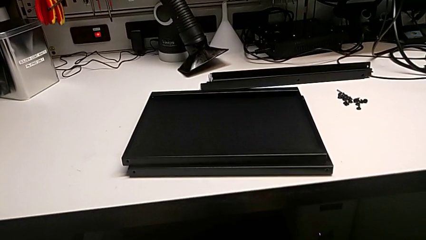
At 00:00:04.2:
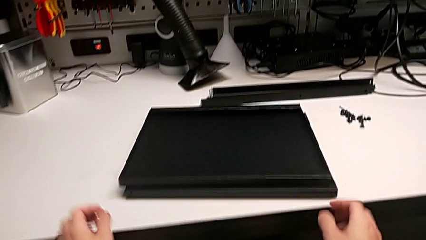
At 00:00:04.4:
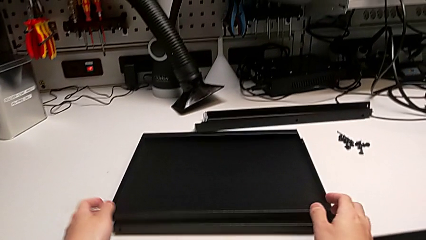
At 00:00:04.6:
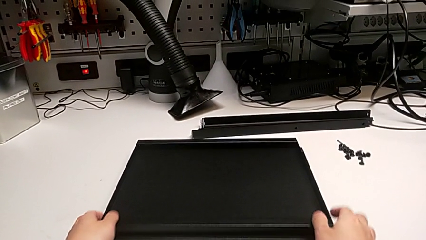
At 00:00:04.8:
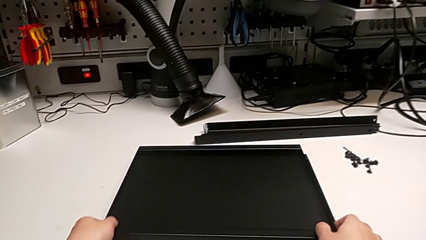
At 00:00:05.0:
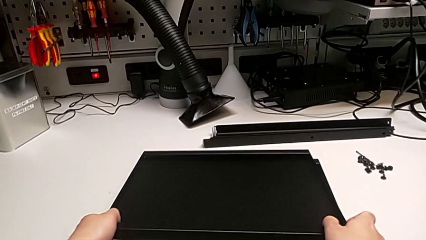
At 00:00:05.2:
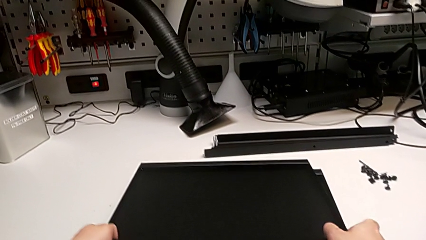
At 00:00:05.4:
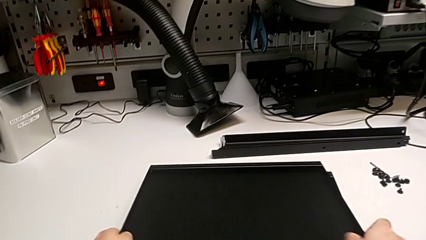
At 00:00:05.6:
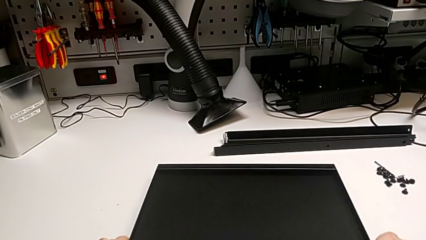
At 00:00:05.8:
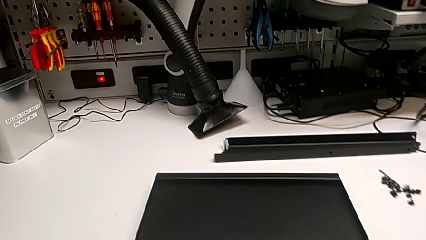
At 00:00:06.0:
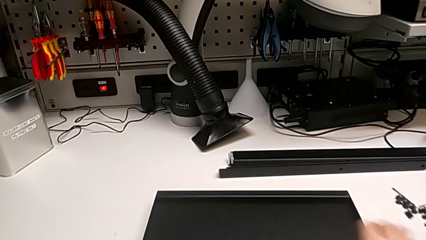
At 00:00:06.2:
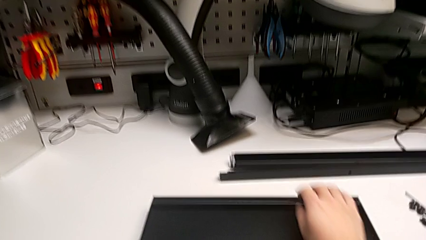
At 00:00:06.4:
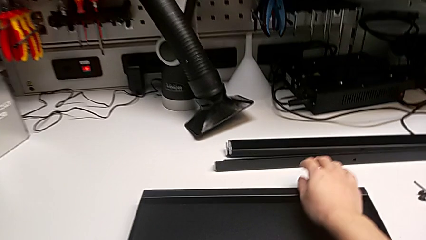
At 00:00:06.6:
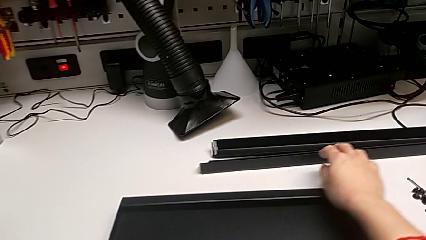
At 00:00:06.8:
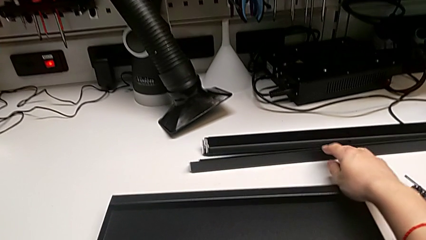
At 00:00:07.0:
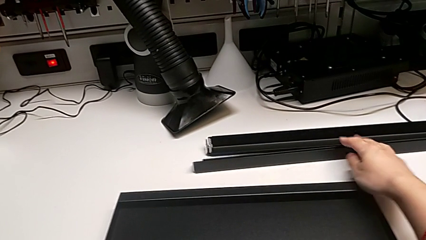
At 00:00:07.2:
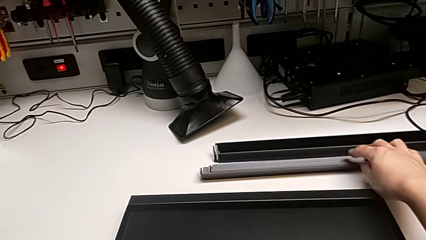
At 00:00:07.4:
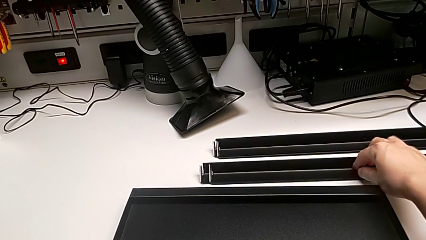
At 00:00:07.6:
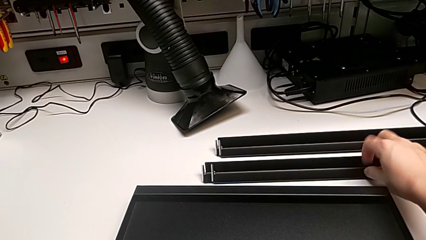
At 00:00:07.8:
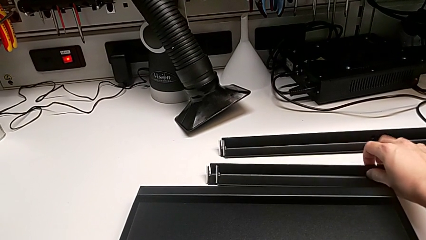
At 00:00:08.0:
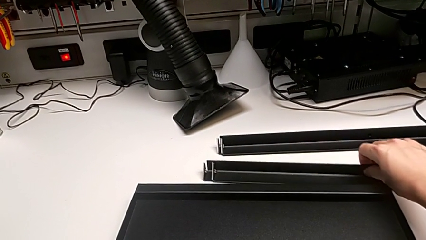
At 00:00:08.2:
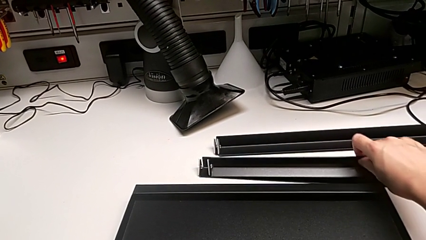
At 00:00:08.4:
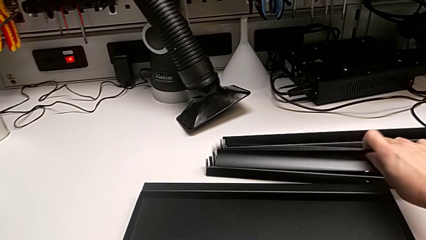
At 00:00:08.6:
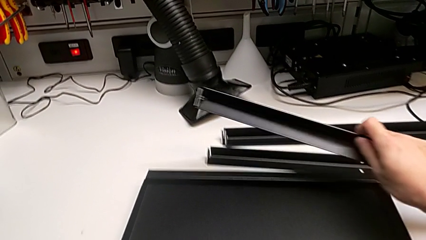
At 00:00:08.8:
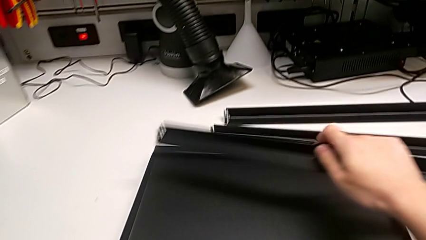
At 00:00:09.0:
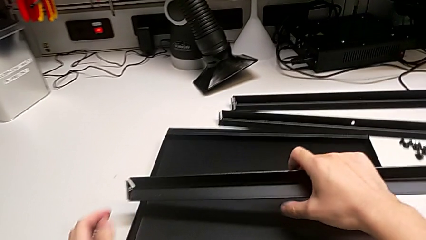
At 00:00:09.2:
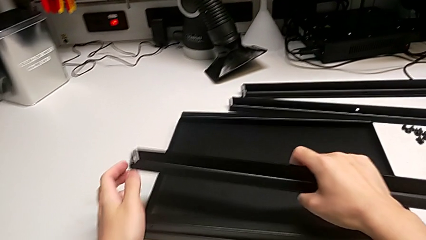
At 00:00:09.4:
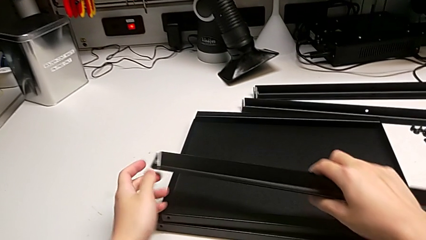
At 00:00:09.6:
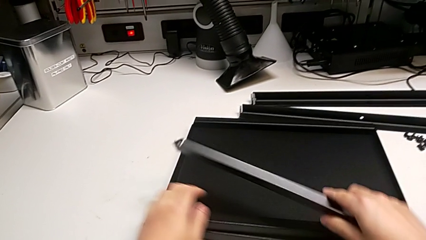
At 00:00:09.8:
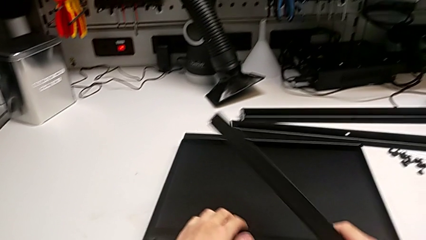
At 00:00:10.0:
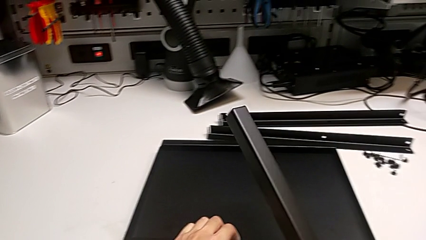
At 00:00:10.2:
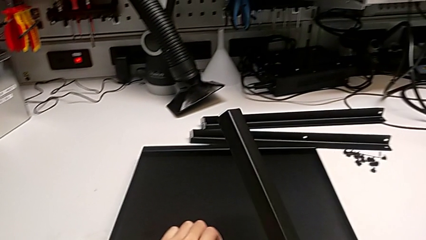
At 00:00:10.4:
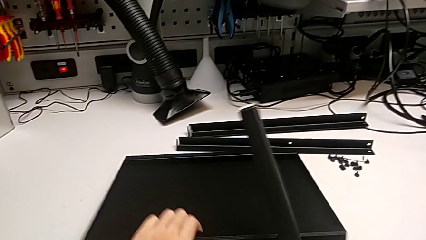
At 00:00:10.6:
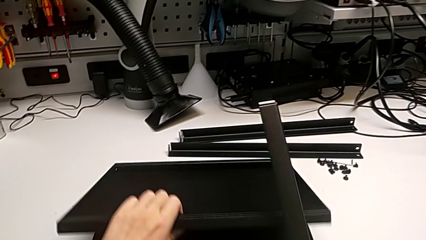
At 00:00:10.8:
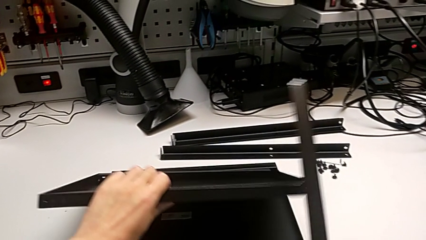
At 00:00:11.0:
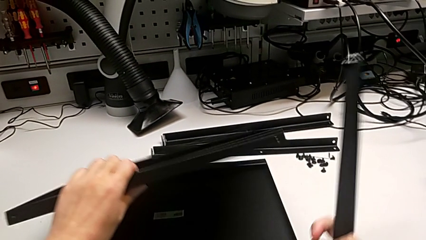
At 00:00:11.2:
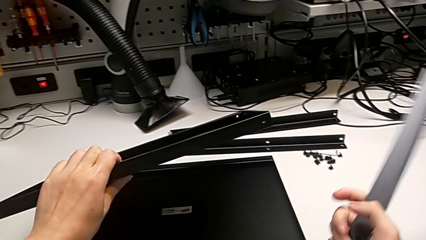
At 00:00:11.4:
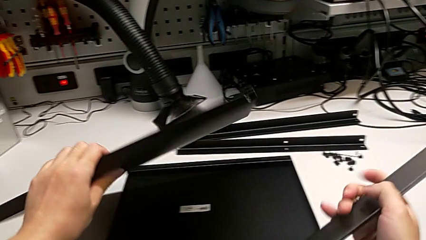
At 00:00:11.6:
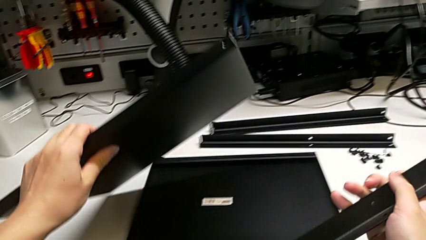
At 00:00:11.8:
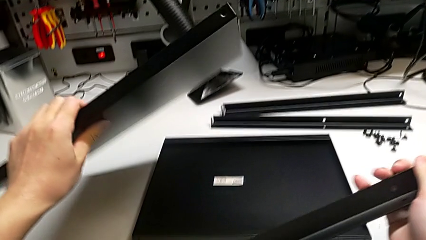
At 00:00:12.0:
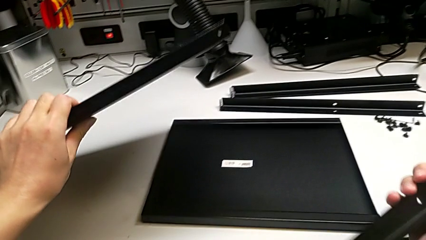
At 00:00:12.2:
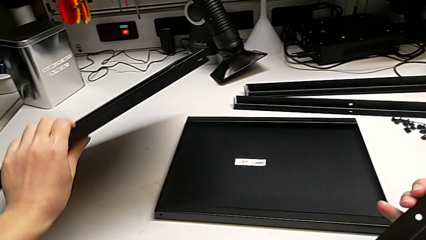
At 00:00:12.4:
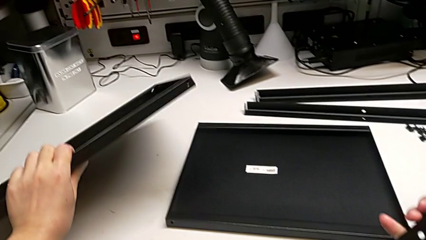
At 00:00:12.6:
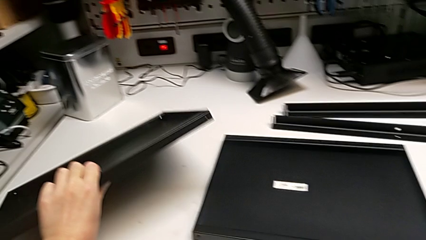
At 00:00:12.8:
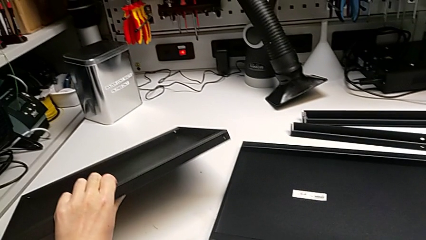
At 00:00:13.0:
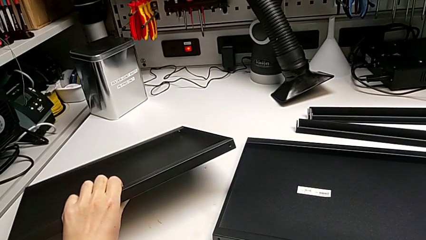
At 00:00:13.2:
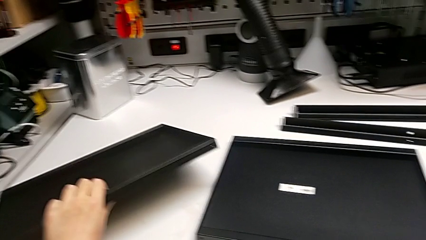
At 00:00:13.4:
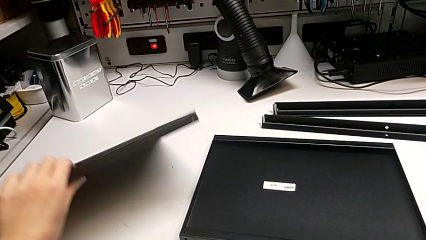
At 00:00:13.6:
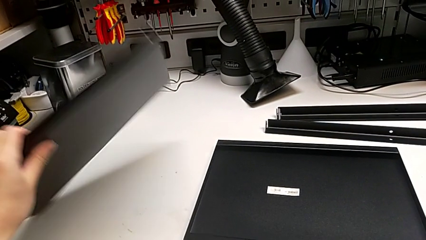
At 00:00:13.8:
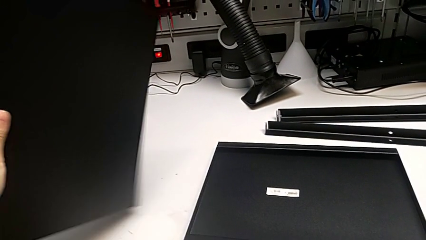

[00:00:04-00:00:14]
The camera wearer inspects the pieces. They grab the tray, grab the first leg and rotate the tray.

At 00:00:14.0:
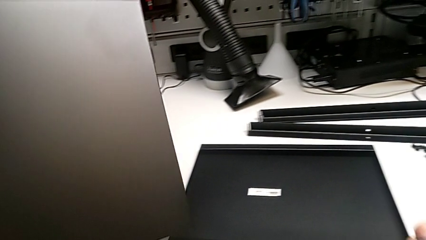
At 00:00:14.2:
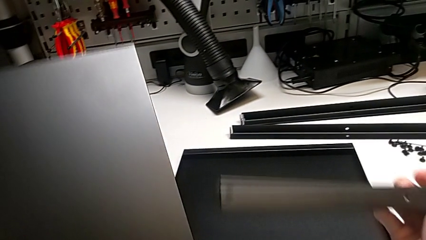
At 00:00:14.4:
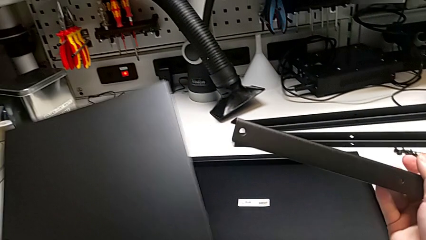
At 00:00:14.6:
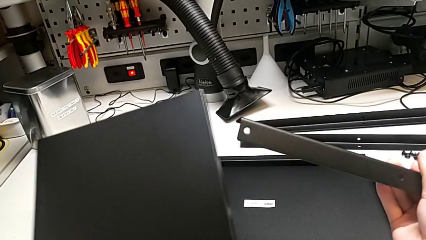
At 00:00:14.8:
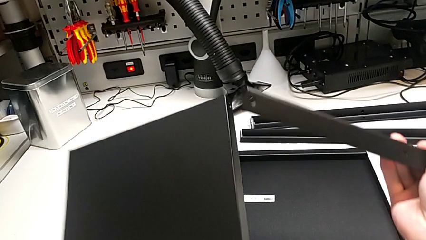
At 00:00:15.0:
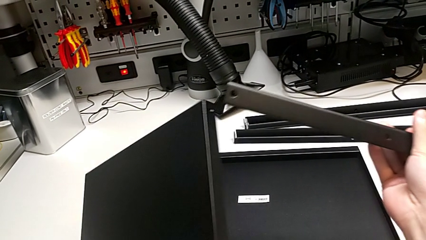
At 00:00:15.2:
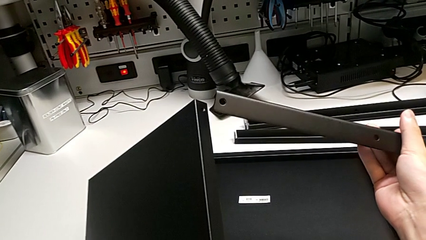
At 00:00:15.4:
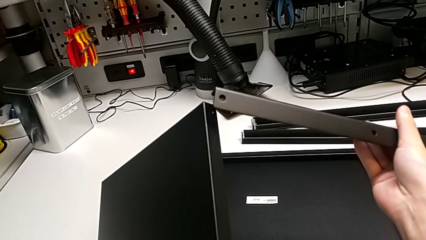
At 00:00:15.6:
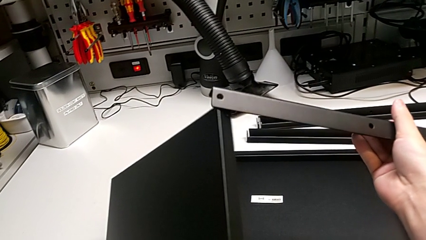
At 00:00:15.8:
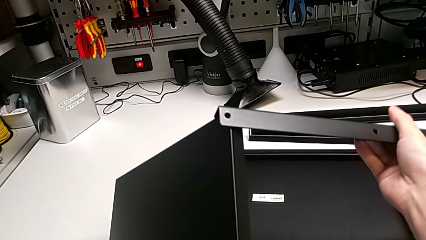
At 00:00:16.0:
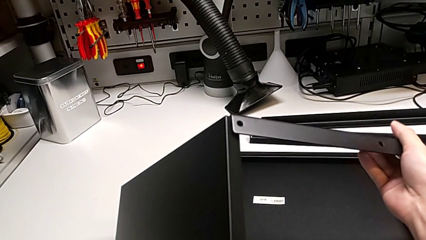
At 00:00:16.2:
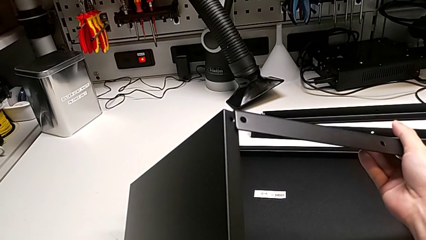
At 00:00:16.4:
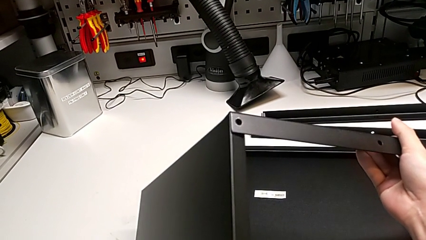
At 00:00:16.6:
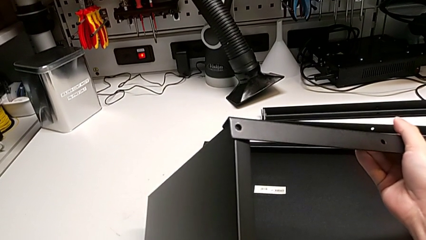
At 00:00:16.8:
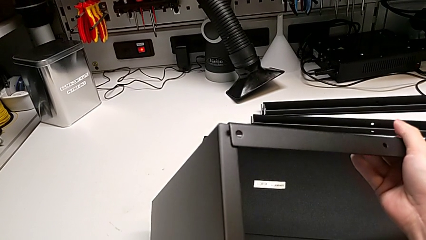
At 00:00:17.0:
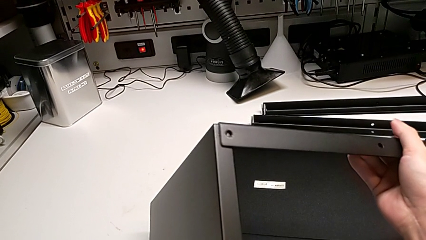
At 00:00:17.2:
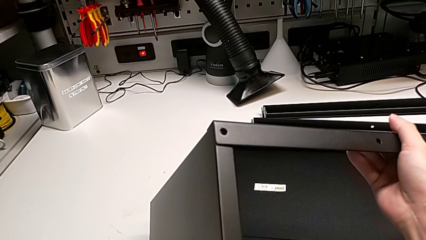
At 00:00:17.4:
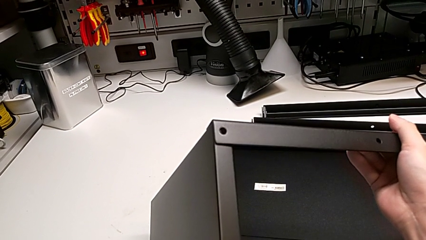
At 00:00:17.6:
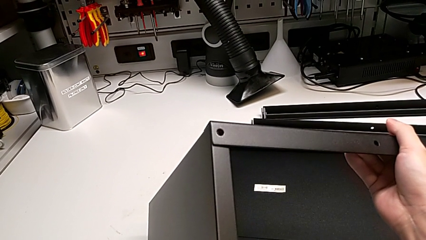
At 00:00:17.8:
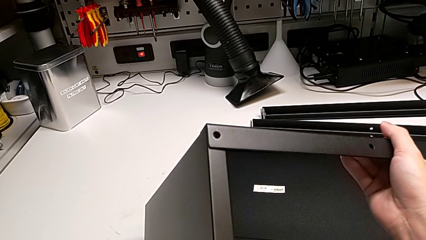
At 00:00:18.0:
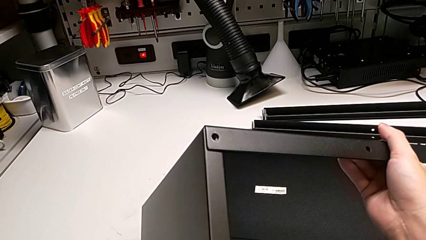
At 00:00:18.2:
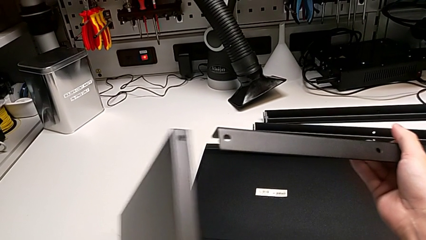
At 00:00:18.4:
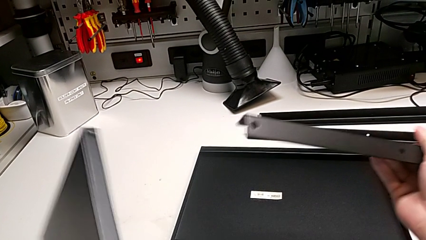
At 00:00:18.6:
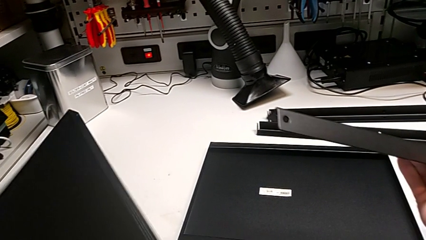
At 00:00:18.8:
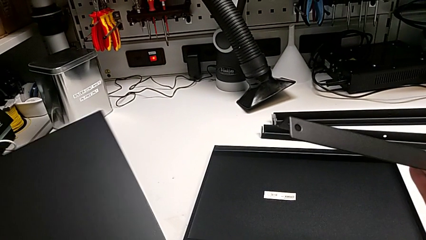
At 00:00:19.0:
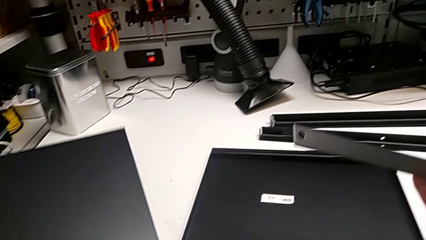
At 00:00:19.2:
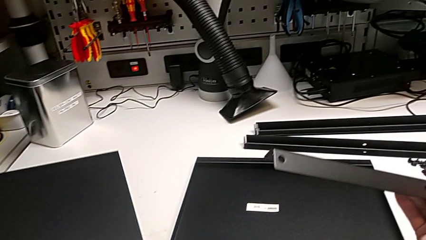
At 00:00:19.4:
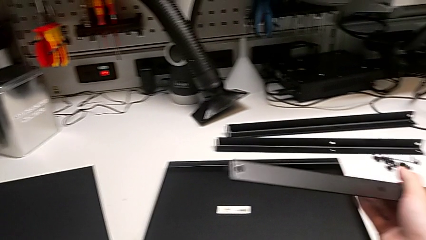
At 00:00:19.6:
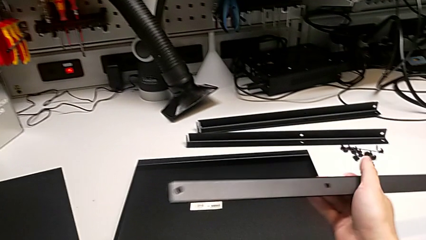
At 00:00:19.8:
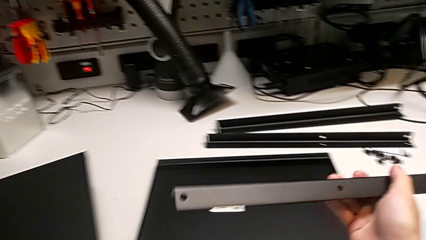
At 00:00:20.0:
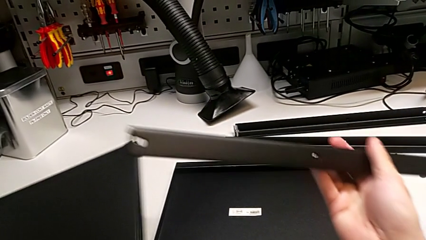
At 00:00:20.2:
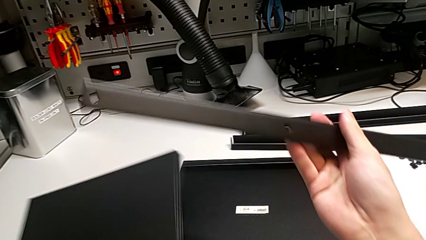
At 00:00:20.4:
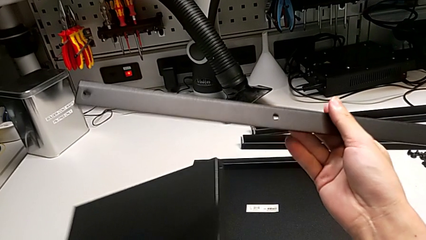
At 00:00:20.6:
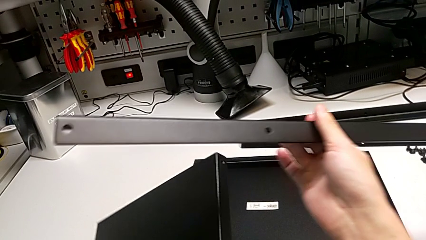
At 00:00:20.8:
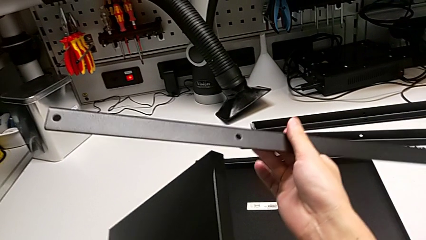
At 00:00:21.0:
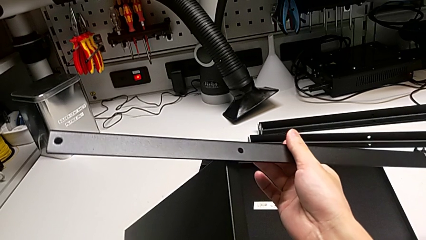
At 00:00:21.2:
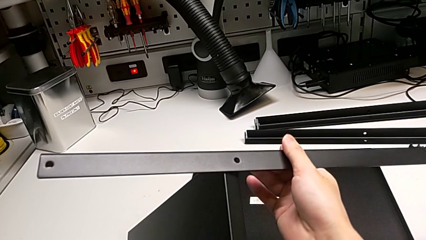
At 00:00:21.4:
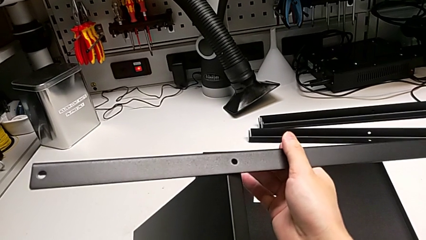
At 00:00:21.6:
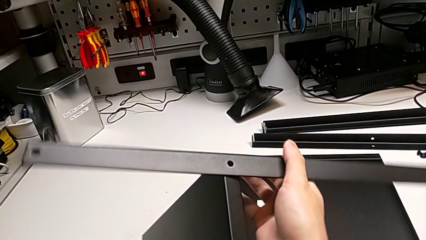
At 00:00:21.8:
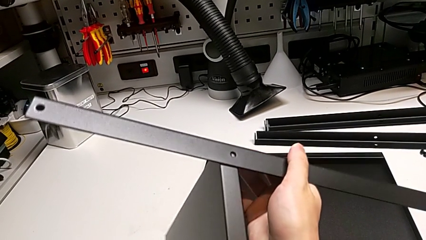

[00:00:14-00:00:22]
The camera wearer is screwing the first leg into place. They wrongly align the leg and rotate it.
